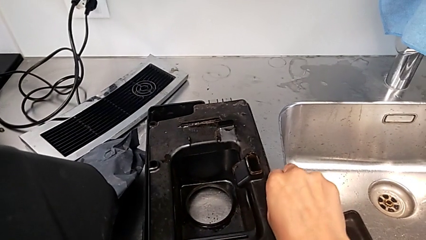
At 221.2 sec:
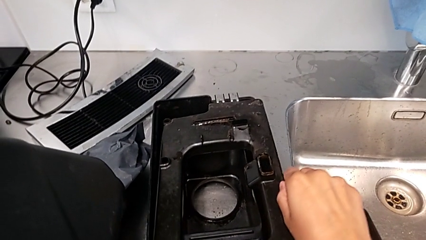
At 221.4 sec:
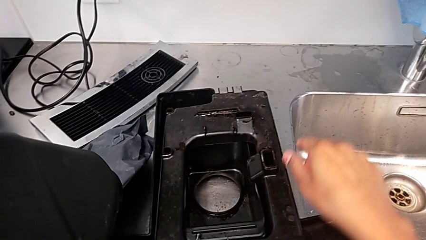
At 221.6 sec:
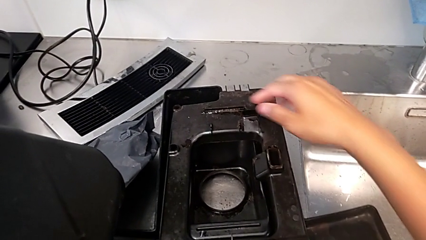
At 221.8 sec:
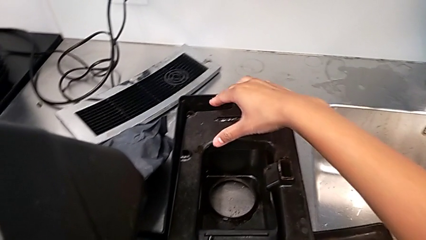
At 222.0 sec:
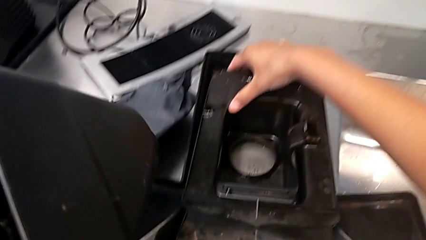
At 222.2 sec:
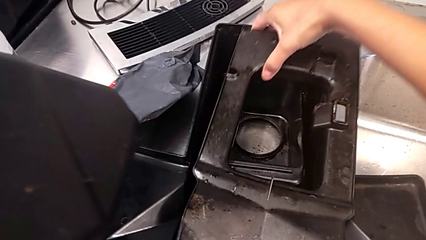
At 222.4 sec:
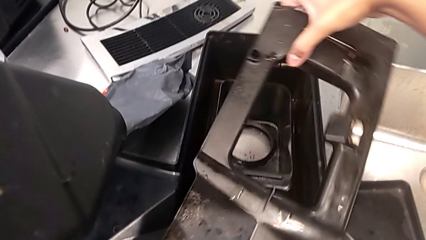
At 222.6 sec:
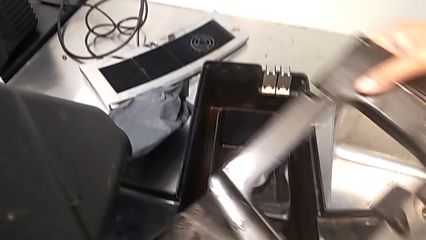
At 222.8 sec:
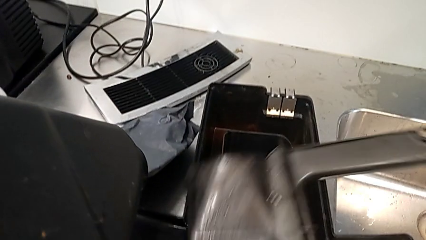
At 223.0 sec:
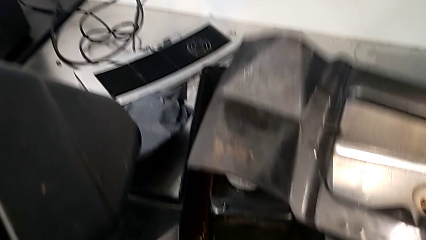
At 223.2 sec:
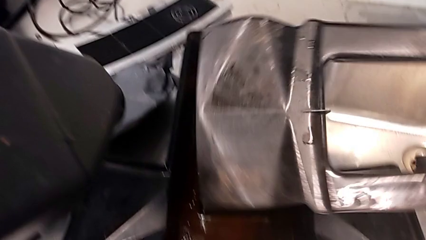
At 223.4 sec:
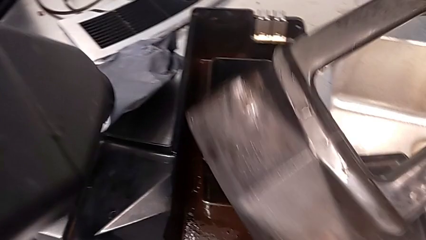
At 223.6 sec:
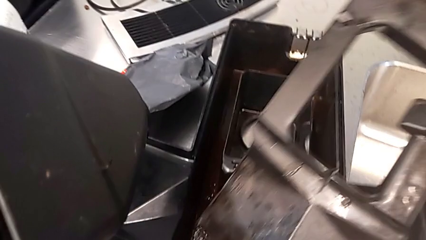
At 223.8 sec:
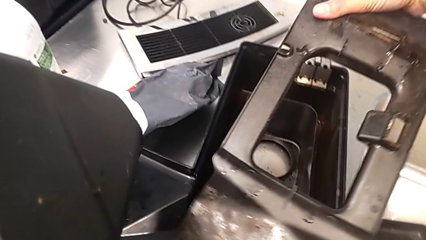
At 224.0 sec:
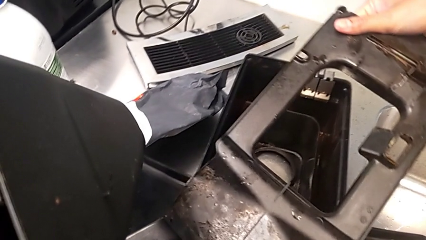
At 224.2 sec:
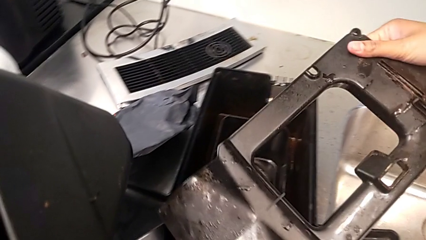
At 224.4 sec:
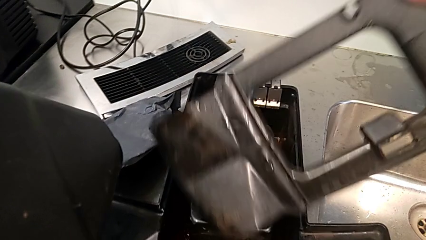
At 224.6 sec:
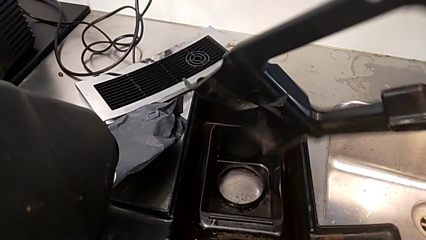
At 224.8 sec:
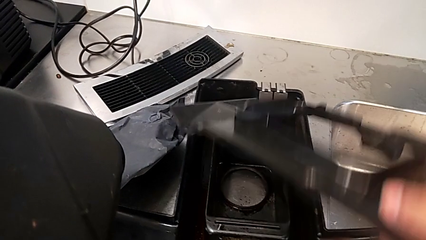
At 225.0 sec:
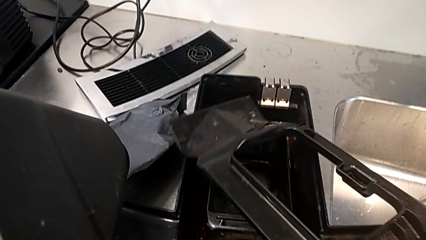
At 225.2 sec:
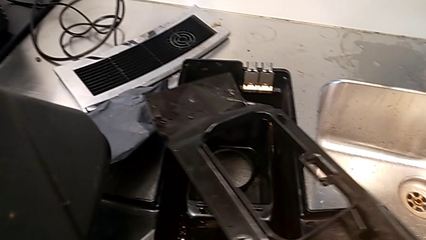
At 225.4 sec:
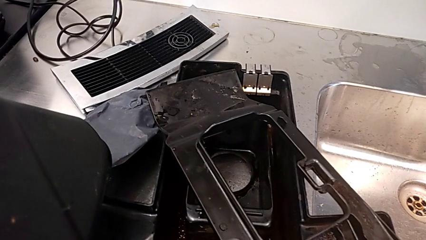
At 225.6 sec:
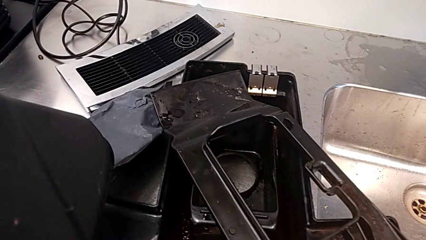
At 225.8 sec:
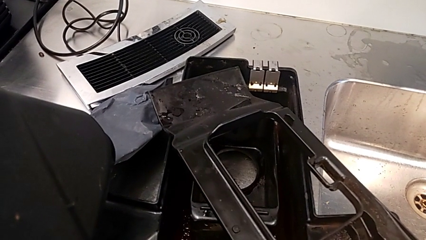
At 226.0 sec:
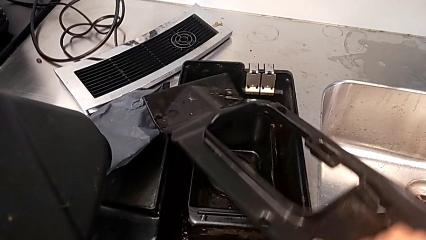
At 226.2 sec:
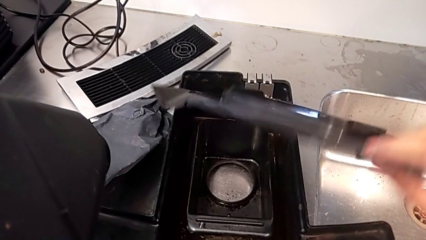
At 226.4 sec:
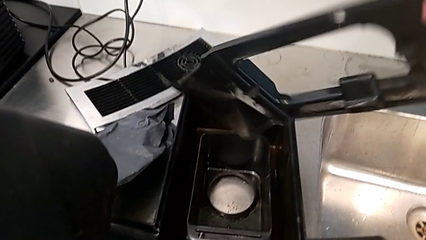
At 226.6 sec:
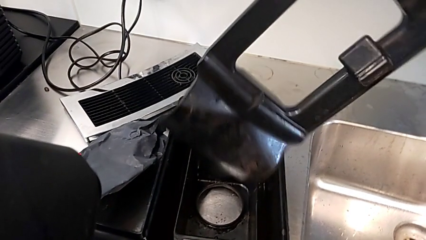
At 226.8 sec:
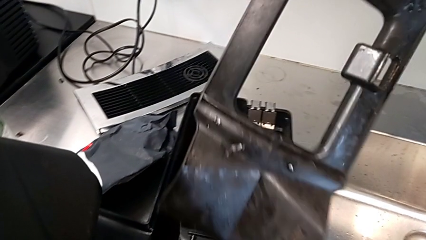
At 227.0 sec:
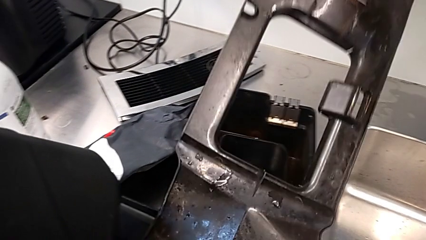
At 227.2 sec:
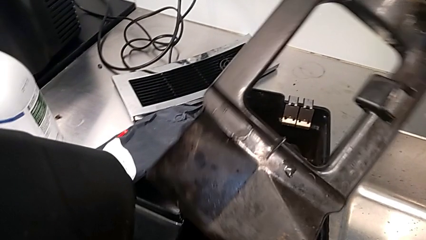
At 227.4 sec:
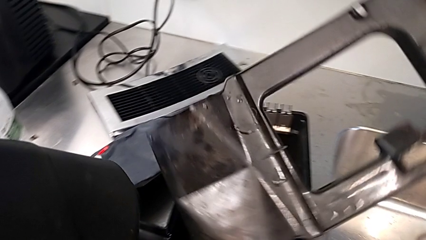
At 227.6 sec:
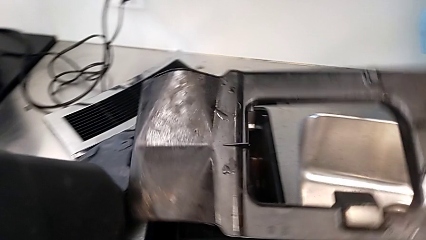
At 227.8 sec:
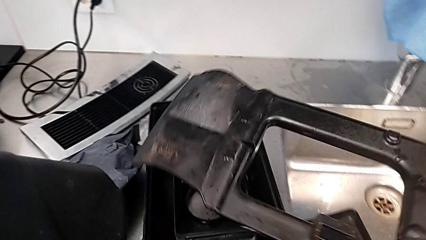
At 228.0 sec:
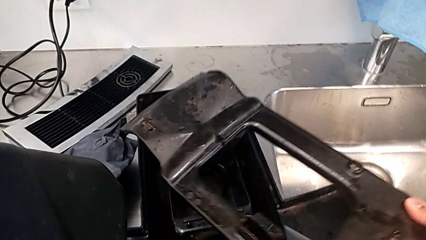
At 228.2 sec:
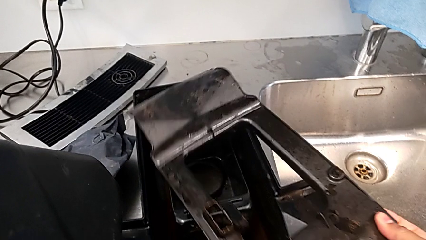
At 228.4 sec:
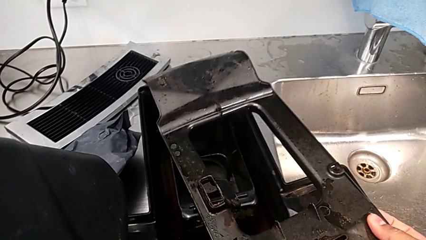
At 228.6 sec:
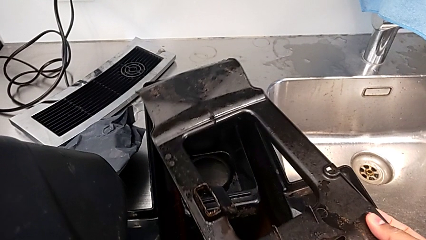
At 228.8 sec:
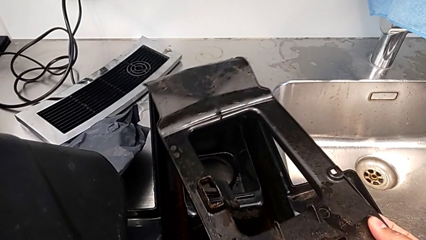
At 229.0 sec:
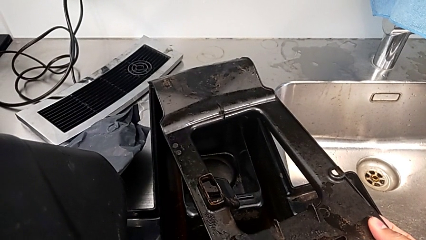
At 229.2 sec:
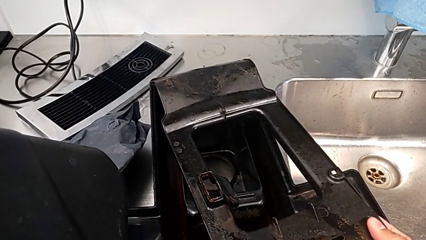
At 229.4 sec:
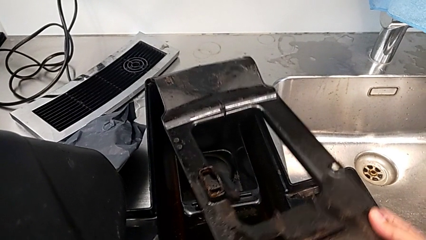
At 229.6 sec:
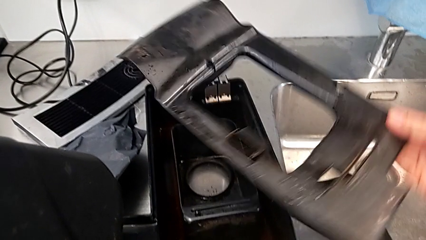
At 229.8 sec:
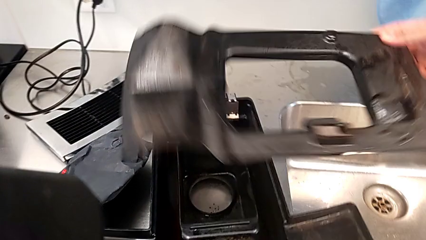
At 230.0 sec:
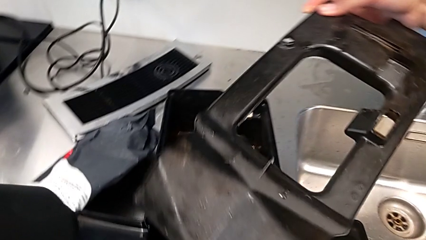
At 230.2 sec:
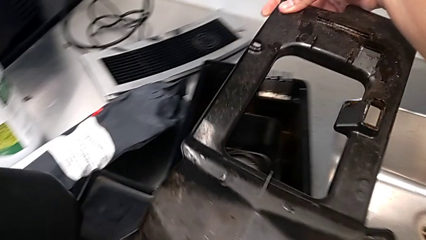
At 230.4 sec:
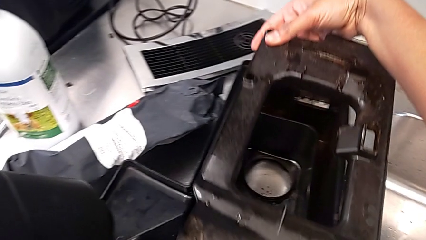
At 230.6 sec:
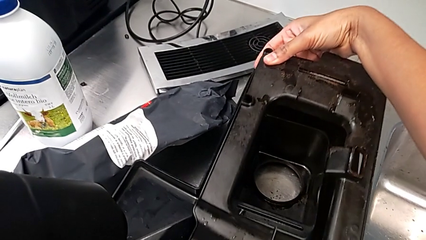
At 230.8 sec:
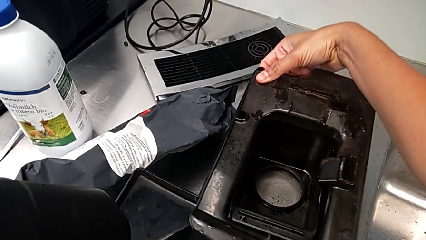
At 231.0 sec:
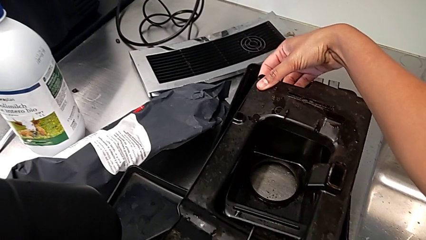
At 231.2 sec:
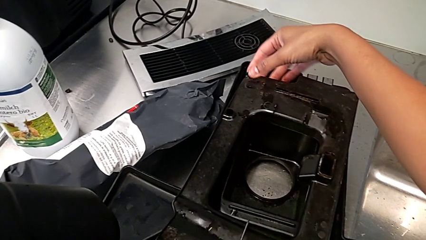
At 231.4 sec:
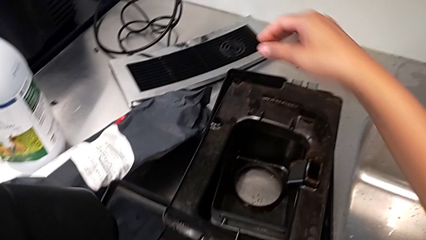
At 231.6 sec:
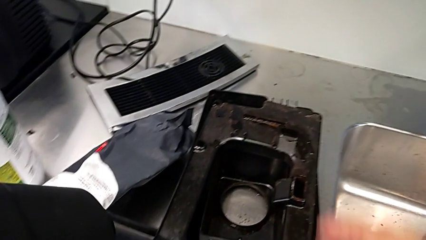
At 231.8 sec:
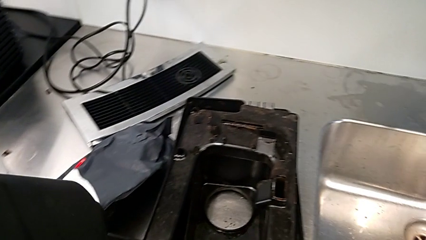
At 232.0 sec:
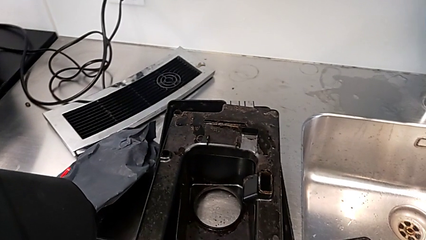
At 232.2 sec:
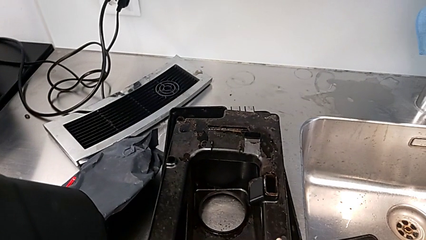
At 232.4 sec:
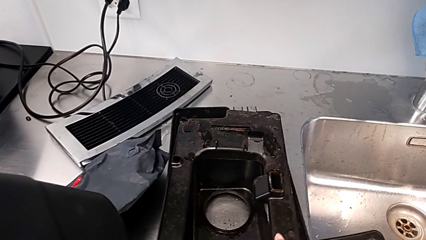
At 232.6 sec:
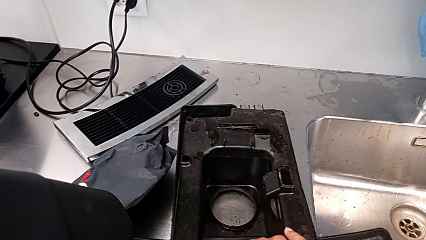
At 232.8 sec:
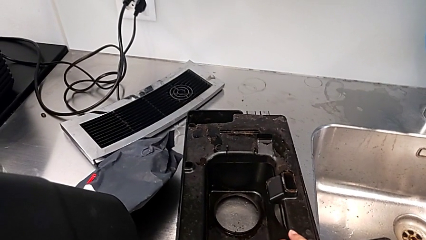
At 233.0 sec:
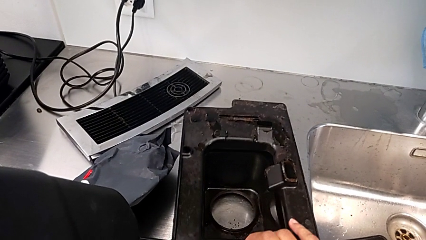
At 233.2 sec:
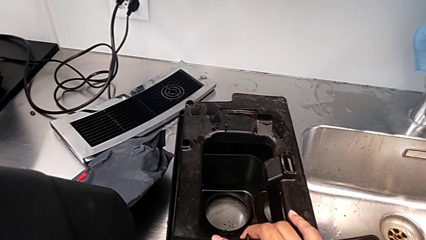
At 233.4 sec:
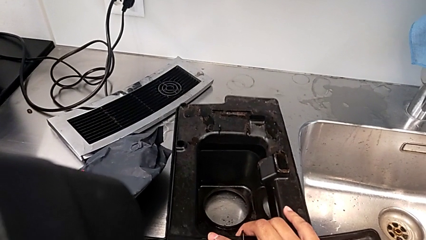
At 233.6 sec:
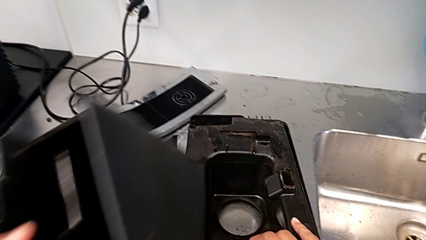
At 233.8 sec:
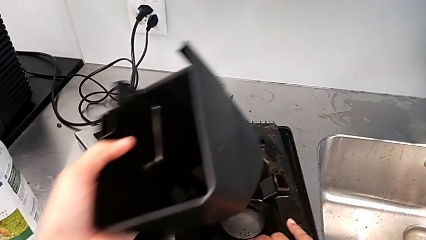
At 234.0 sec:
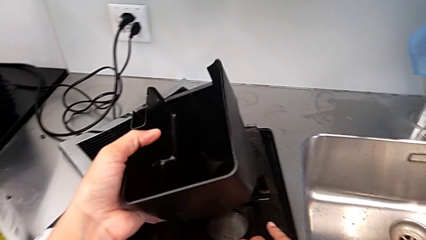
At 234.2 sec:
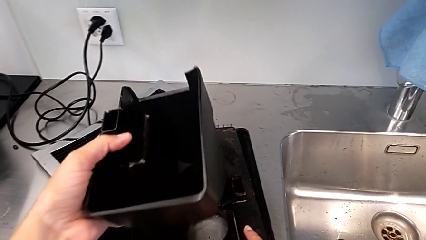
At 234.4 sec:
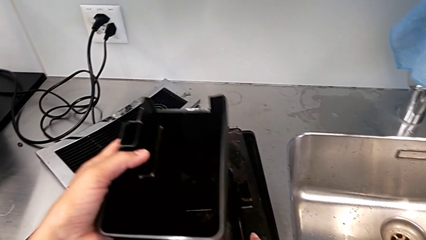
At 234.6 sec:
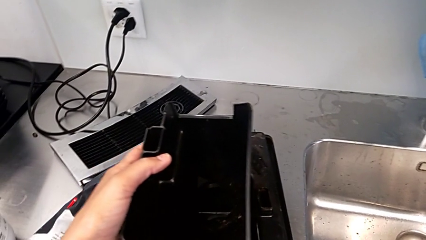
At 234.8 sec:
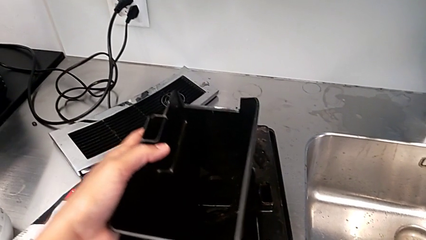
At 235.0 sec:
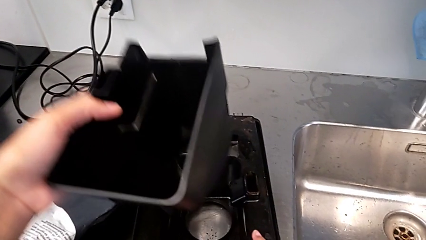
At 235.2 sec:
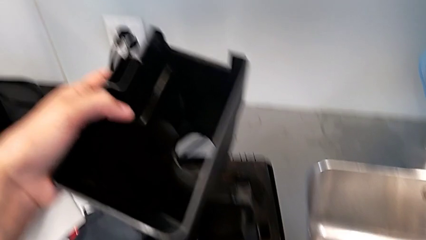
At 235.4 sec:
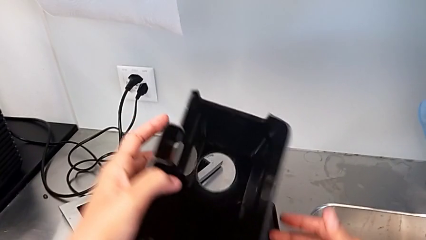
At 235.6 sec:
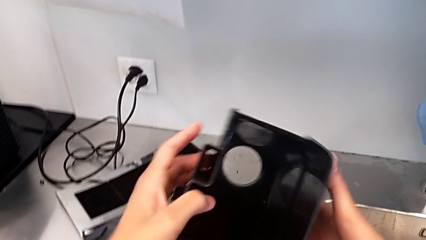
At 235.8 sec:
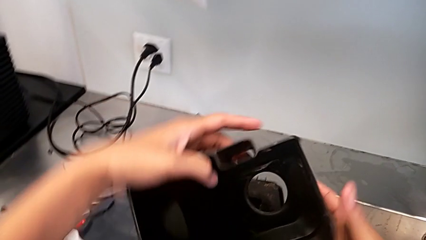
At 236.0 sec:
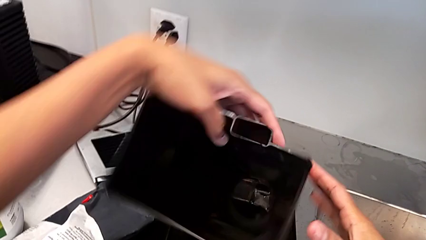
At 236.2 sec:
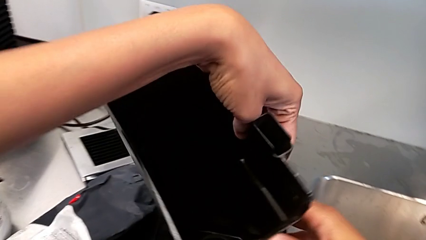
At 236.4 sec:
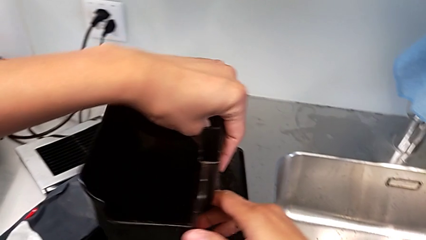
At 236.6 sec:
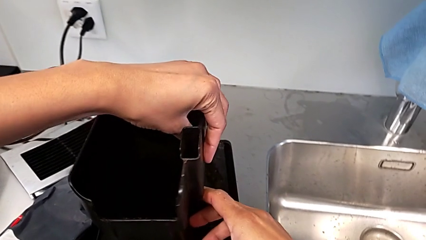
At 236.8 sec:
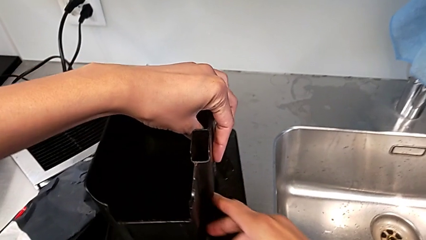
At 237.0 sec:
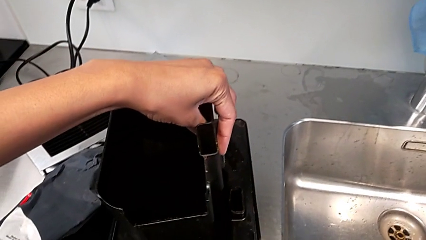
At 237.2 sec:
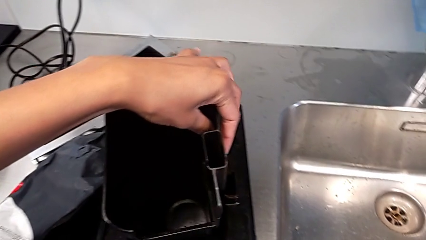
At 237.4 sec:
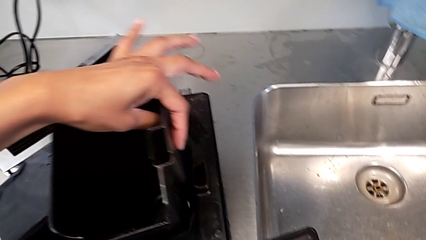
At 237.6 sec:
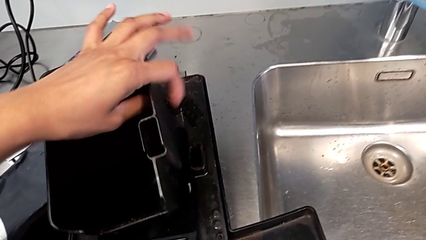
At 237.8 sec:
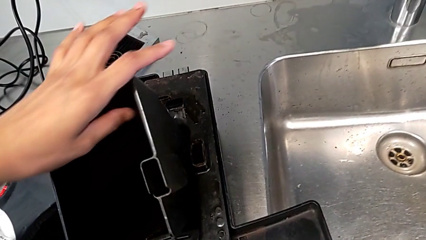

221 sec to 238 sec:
The camera wearer is validating the parts of the drip tray for assembly. They inspect the drip tray, wrongly place it, putting it in the wrong direction, and wrongly rotate it twice, rotating the drip tray cover in the wrong direction. They wrongly place the drip tray, with the previous piece still in the wrong direction.
